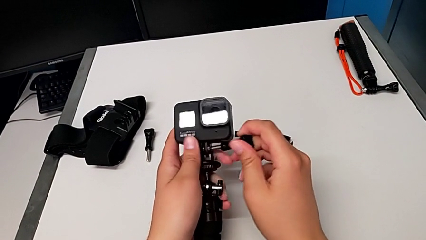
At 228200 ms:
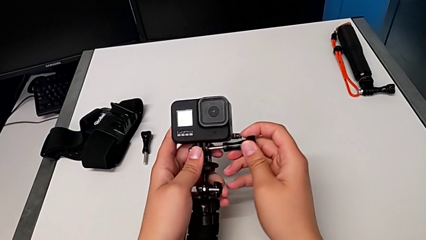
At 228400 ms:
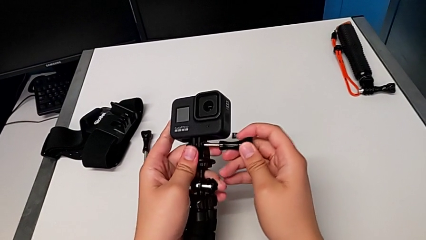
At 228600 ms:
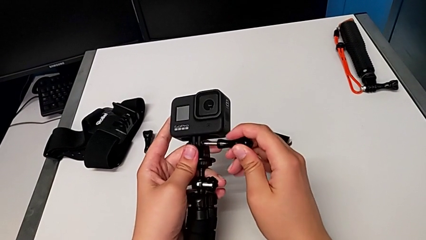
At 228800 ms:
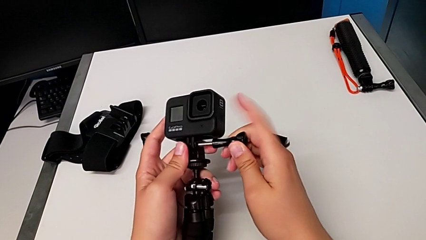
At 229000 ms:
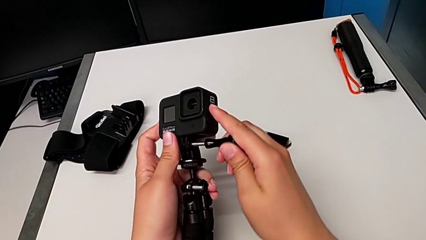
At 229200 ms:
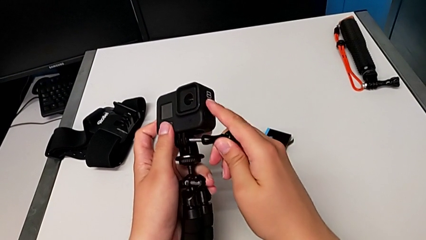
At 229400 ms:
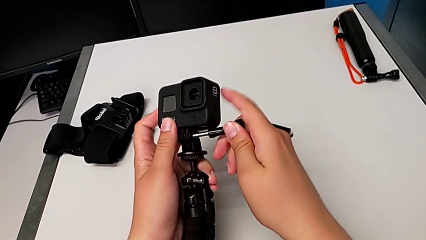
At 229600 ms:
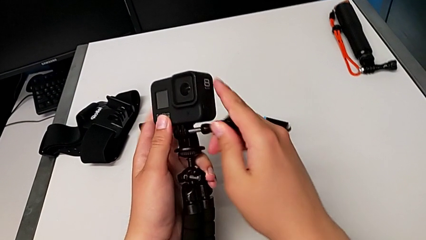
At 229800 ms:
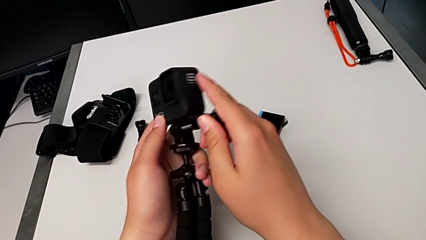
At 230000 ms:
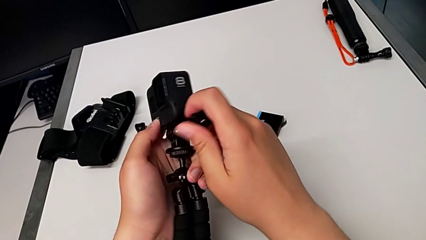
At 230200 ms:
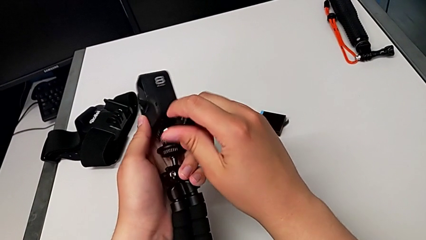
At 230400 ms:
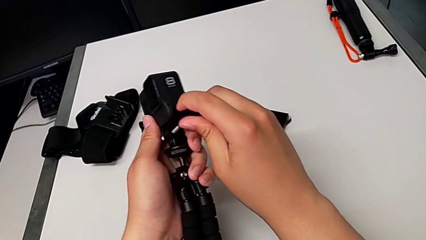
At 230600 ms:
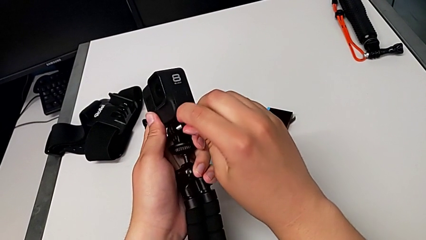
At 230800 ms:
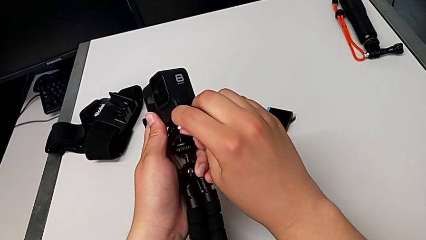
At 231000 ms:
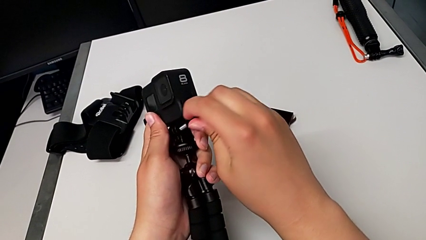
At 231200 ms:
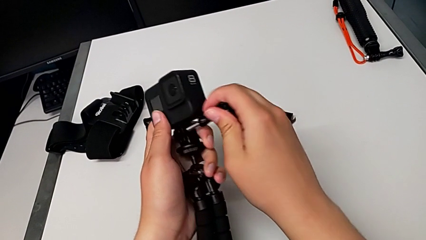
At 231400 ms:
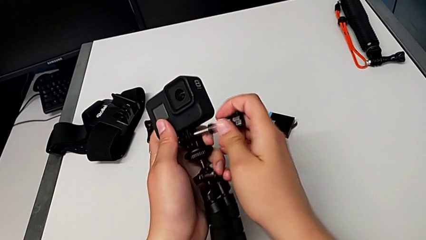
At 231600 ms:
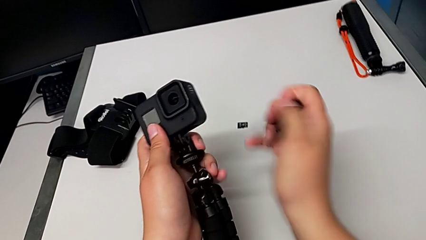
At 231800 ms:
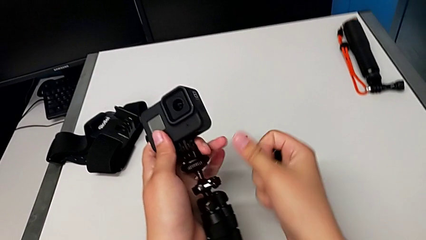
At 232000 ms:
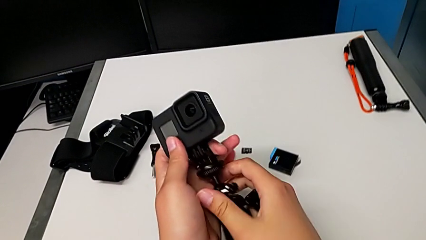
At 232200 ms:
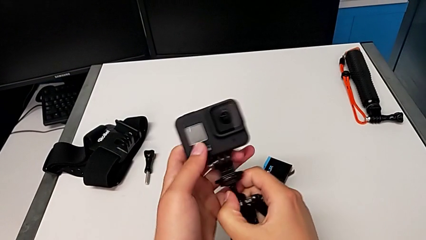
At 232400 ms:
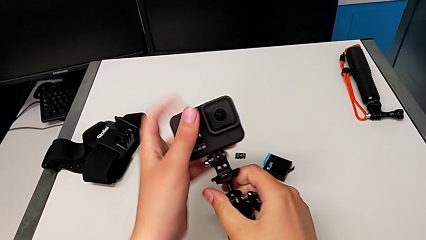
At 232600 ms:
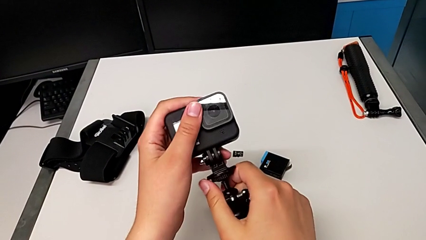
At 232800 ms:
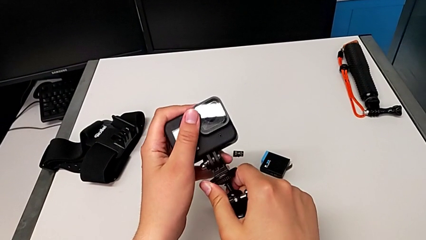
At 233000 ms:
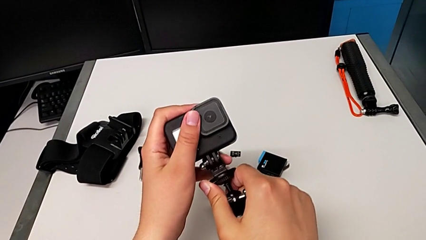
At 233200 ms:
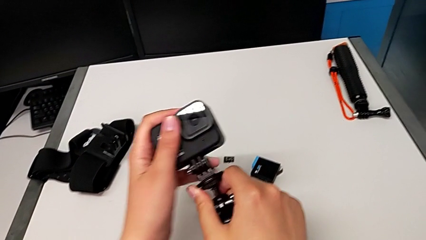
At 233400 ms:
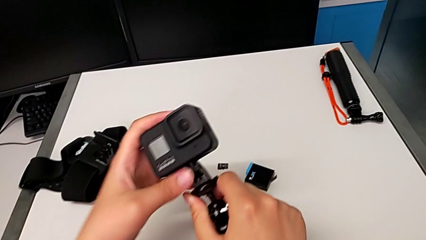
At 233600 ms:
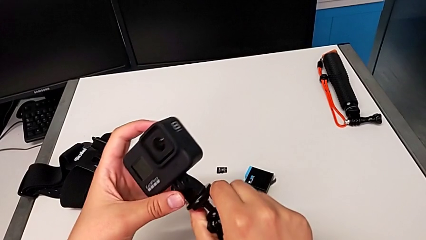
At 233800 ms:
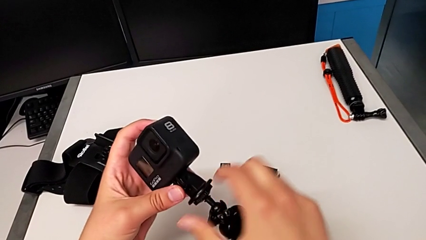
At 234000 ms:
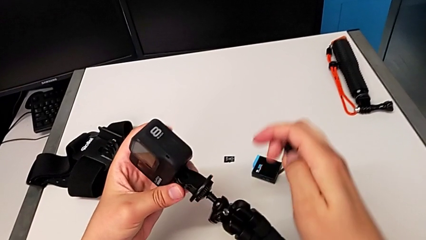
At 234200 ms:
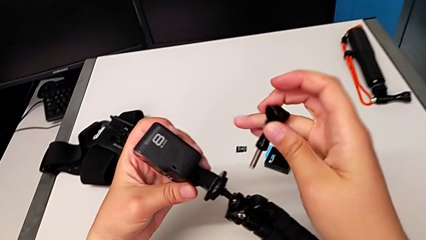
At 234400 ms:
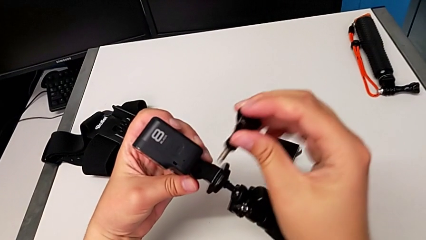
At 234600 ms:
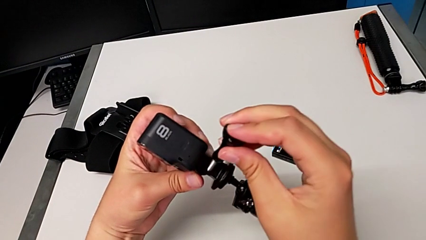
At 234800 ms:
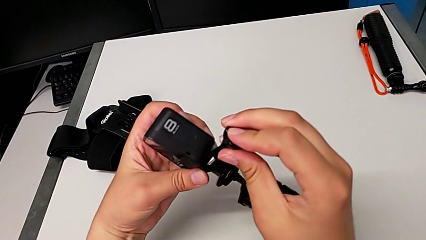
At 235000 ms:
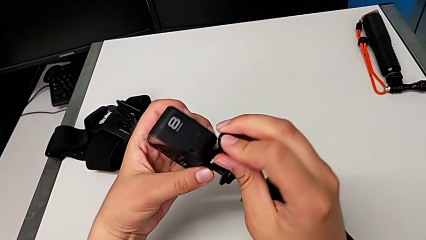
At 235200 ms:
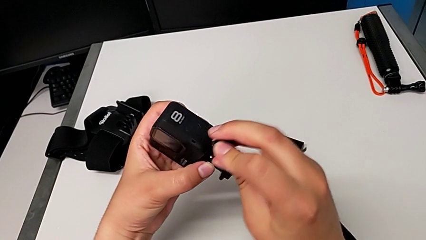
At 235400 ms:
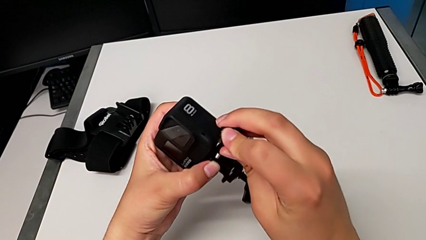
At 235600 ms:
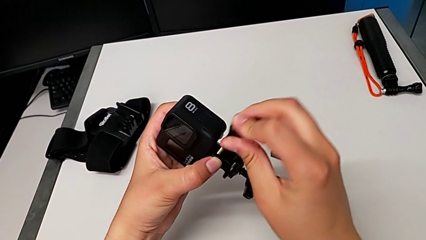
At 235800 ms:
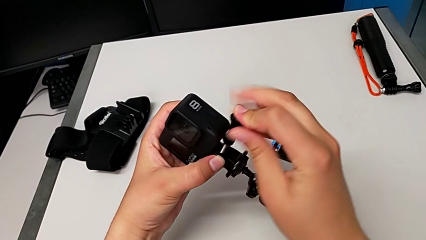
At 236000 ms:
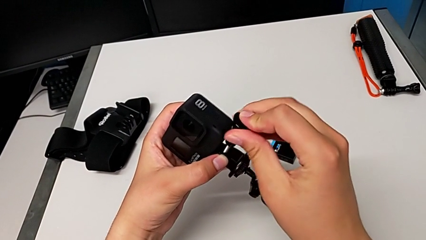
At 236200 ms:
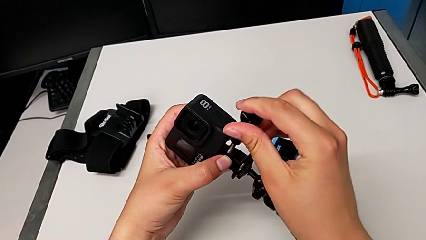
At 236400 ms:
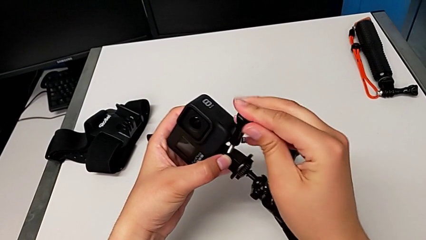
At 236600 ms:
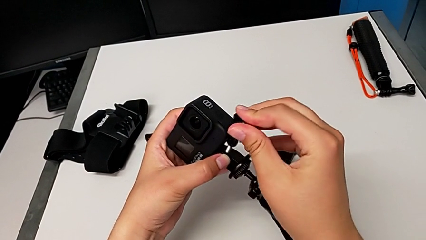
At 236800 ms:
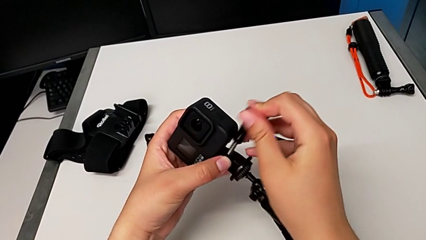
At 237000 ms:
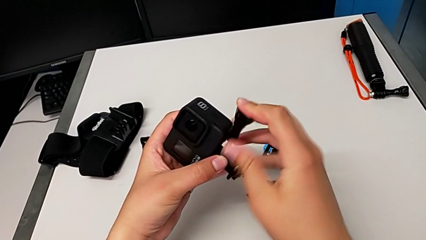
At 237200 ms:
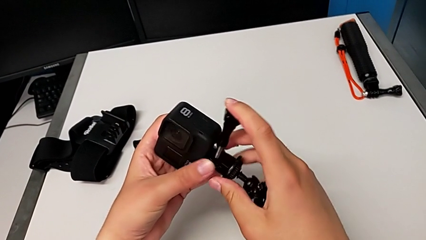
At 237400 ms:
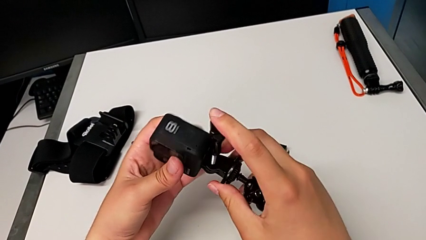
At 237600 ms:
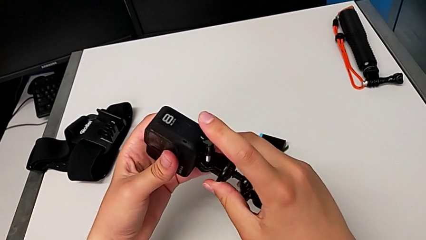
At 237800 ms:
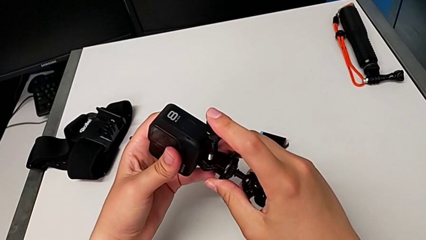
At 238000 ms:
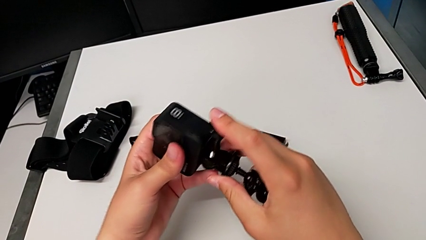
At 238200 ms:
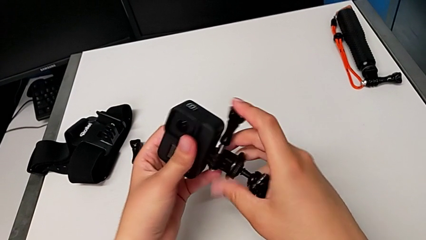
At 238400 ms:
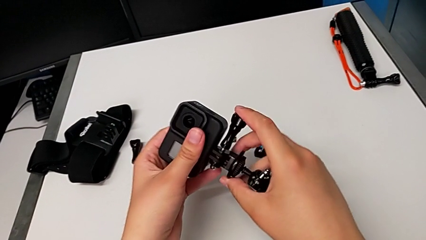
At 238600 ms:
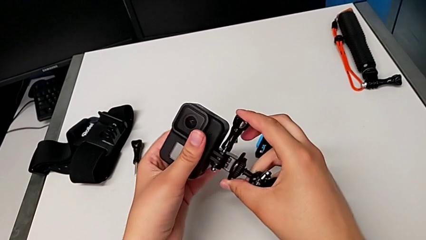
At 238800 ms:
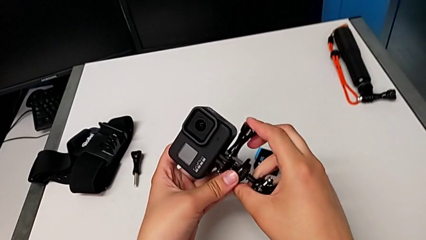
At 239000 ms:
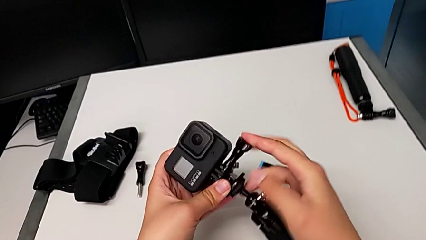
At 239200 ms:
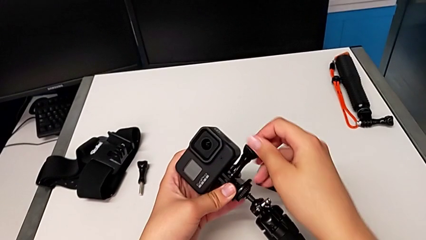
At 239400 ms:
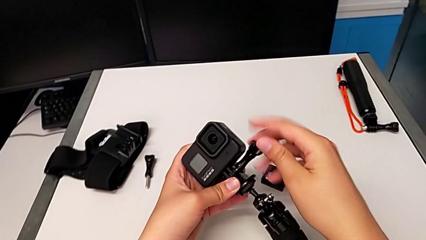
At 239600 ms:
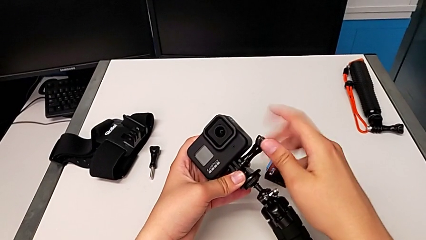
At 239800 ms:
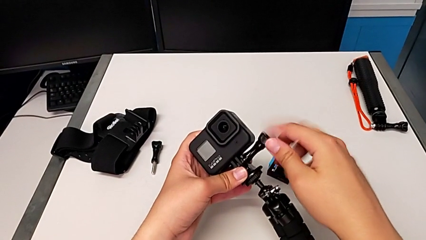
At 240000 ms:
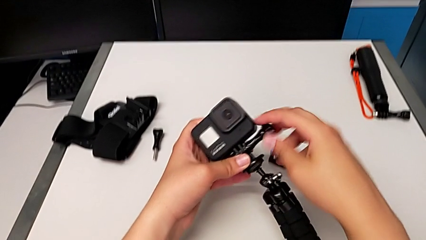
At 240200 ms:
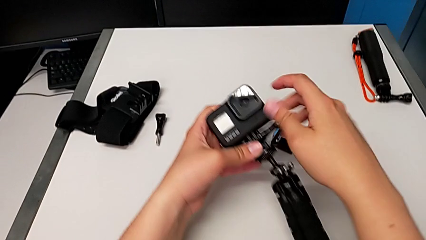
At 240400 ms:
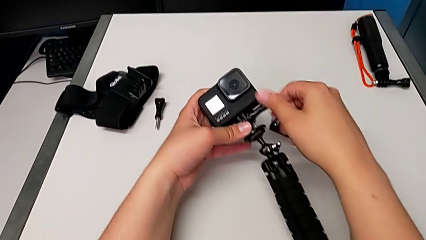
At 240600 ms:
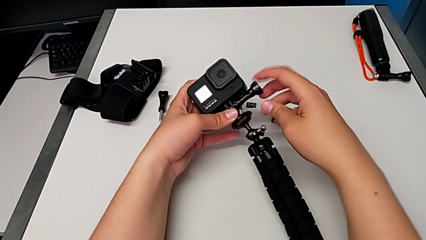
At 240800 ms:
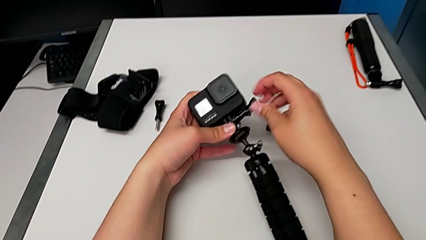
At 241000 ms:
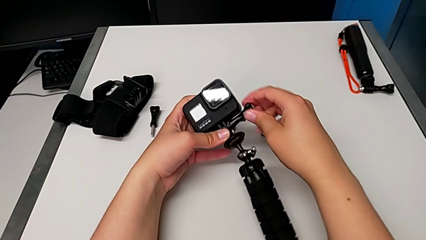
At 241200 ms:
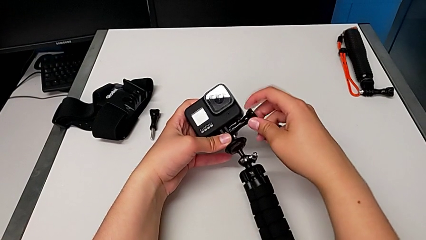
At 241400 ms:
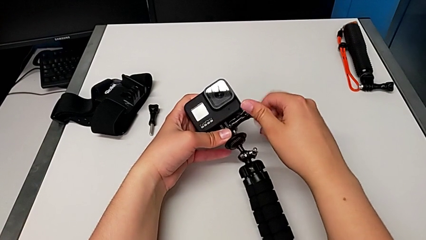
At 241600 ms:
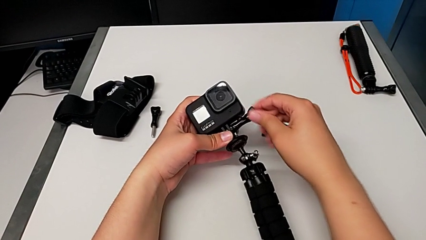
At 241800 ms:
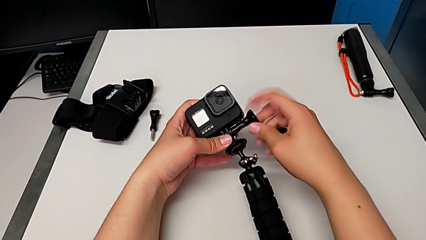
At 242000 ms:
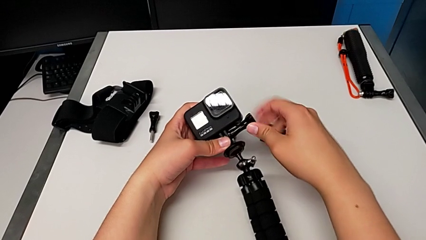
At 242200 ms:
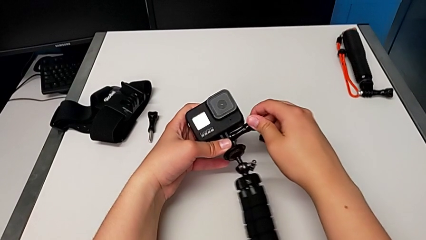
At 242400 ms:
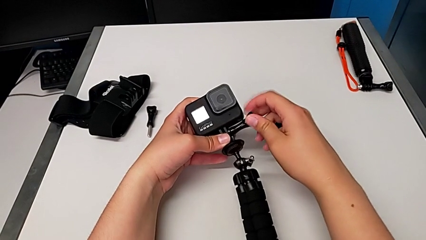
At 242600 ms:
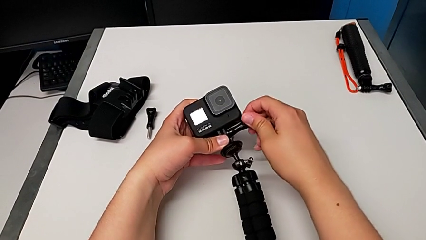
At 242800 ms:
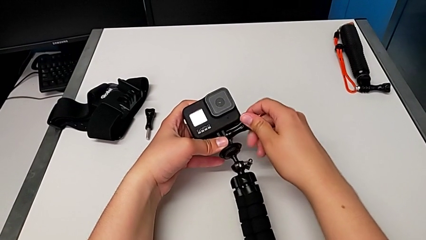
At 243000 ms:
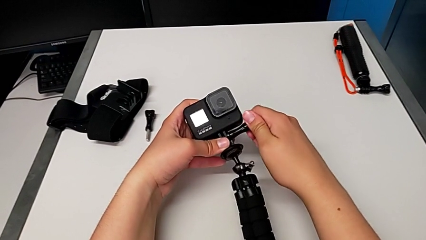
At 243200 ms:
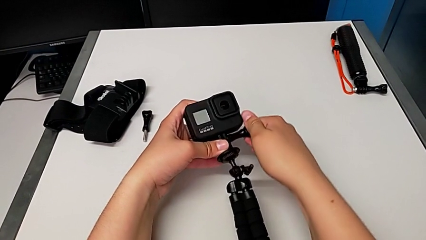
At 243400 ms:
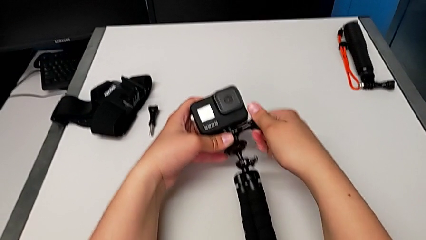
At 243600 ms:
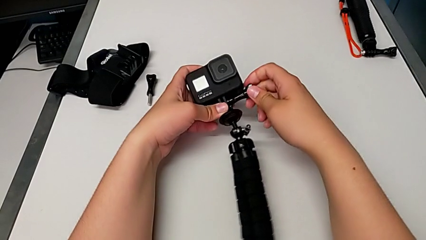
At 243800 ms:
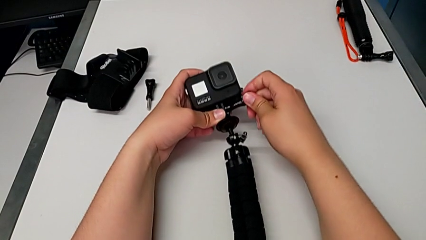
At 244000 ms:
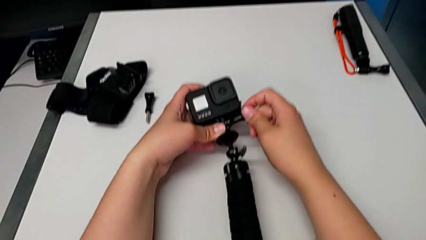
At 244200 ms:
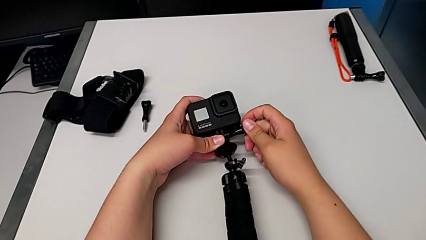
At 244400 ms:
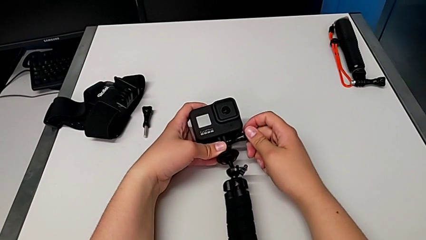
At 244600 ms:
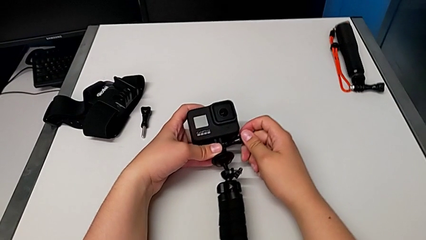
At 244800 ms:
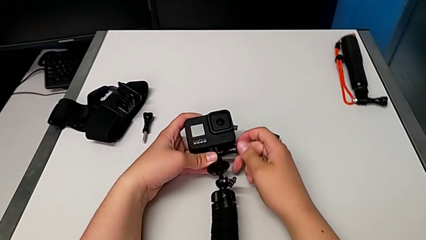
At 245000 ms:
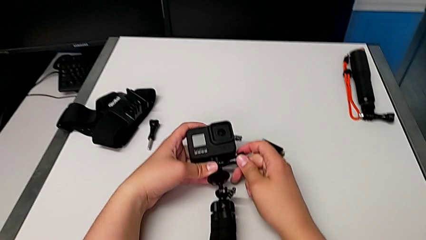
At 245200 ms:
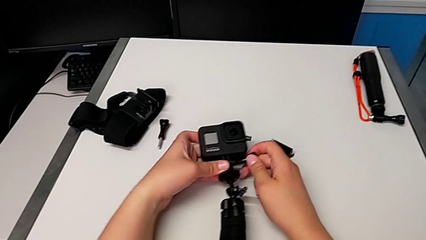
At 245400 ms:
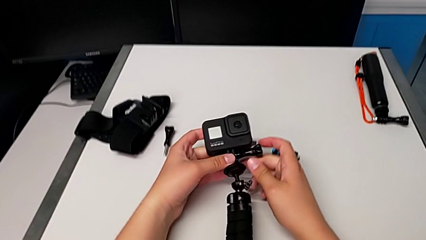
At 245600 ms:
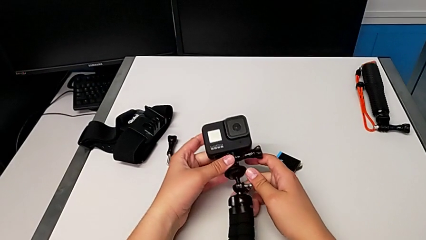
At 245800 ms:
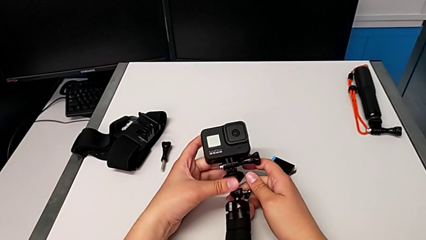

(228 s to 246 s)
The camera wearer is changing to the tripod mode. They keep wrongly inserting the screw, trying to insert the lock screw, align the GoPro, insert the screw and screw it.
